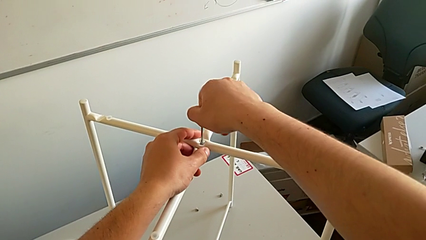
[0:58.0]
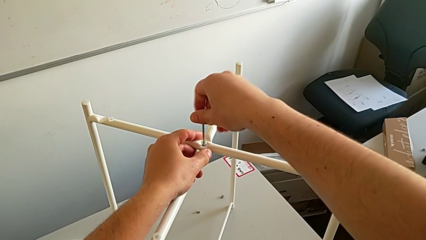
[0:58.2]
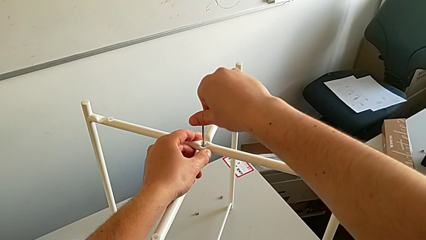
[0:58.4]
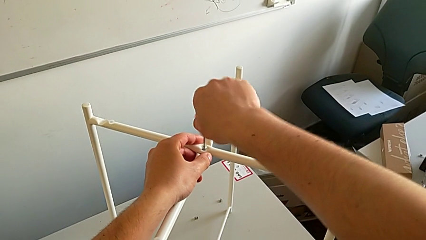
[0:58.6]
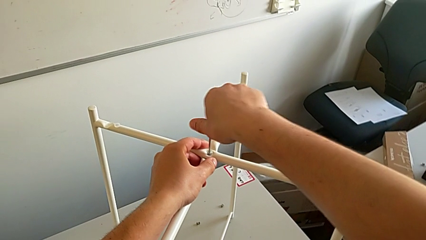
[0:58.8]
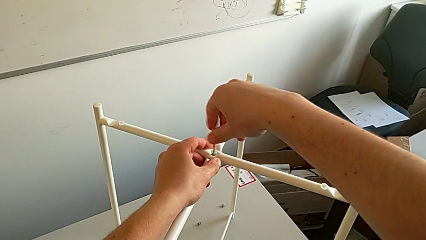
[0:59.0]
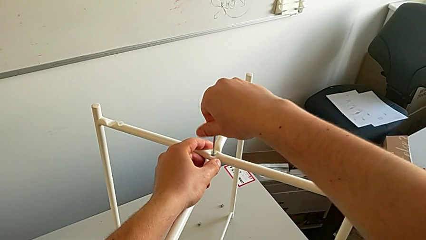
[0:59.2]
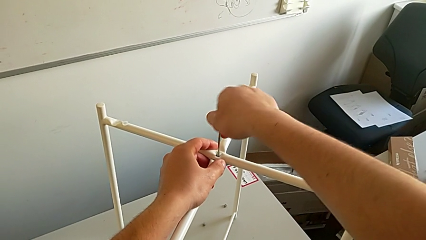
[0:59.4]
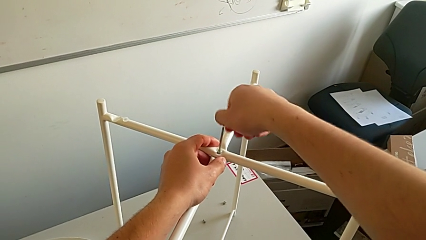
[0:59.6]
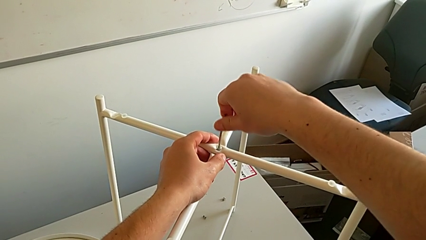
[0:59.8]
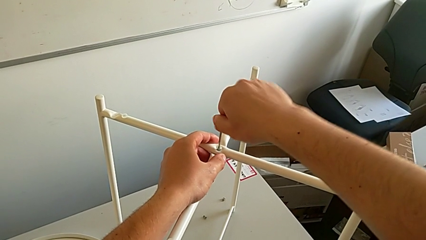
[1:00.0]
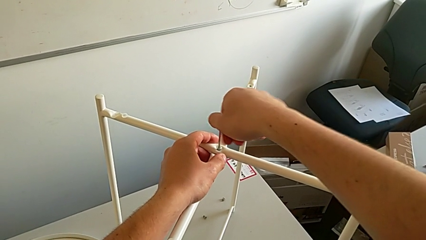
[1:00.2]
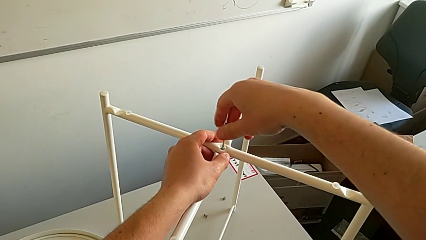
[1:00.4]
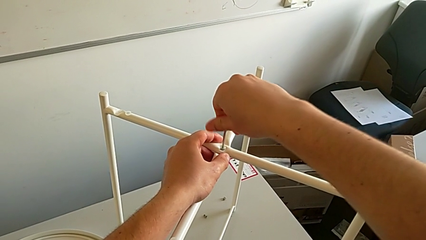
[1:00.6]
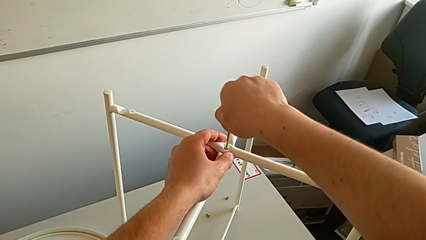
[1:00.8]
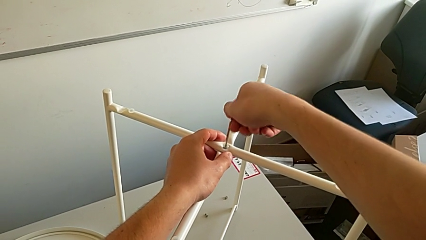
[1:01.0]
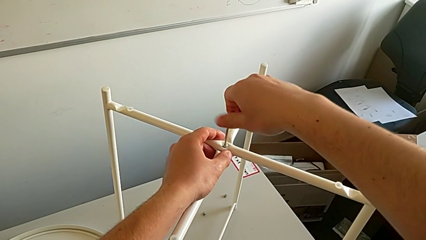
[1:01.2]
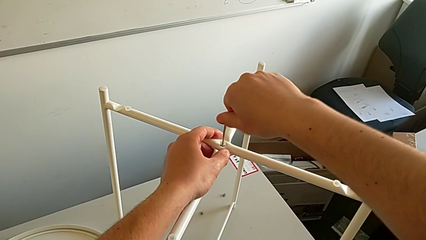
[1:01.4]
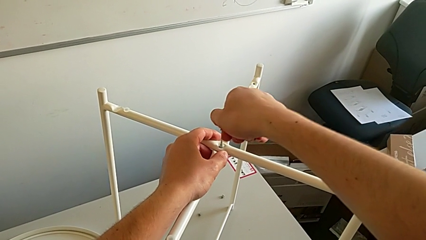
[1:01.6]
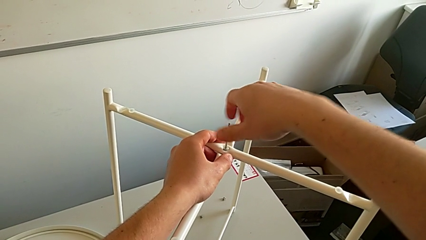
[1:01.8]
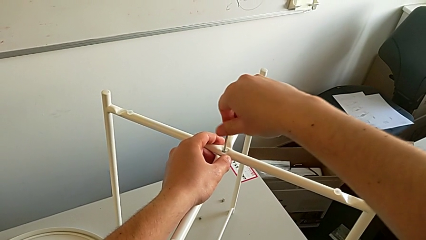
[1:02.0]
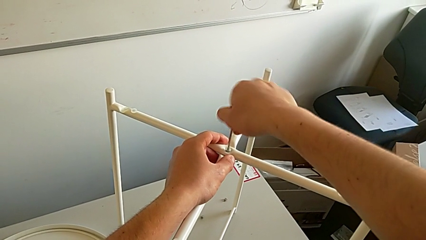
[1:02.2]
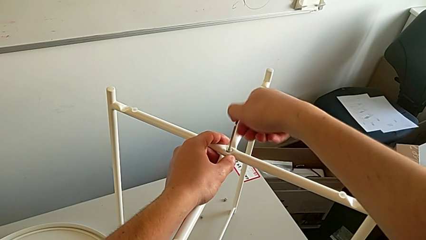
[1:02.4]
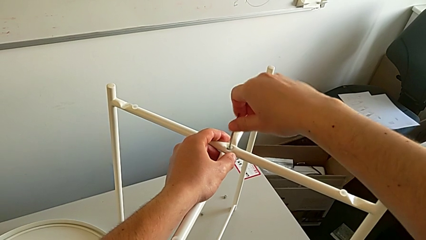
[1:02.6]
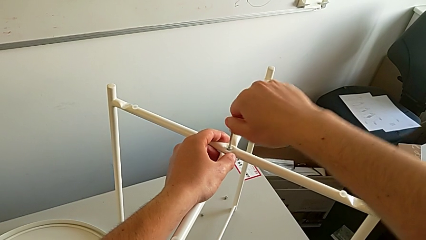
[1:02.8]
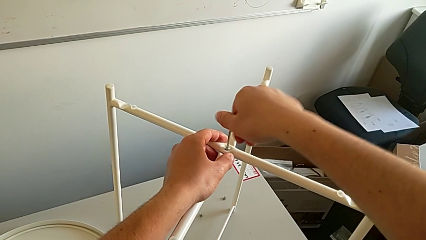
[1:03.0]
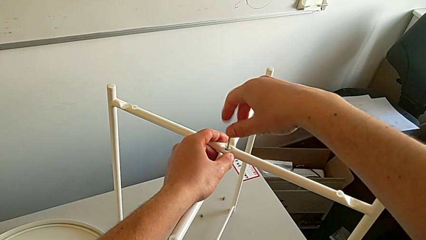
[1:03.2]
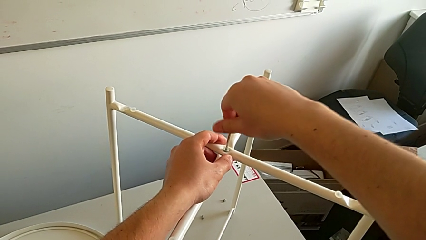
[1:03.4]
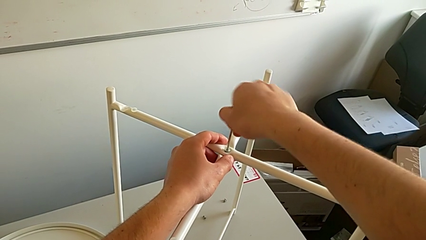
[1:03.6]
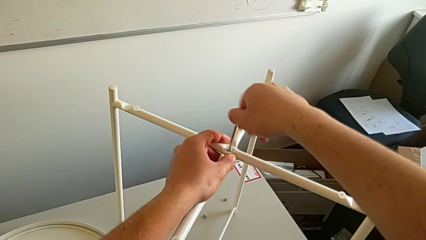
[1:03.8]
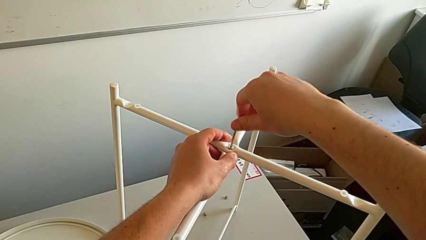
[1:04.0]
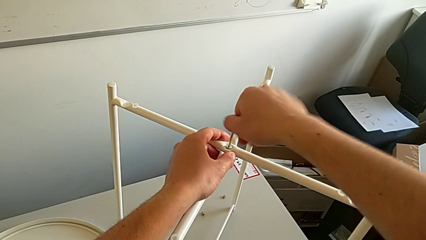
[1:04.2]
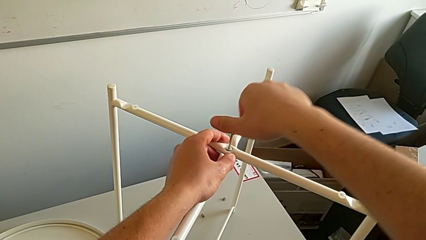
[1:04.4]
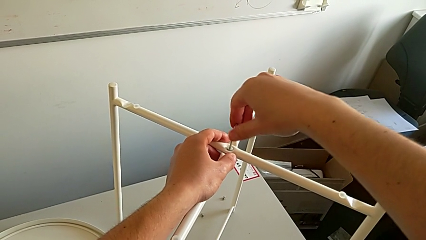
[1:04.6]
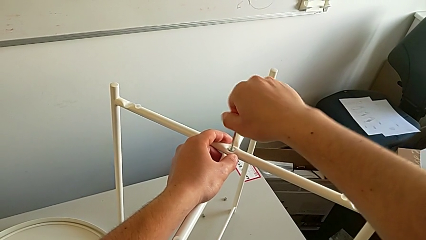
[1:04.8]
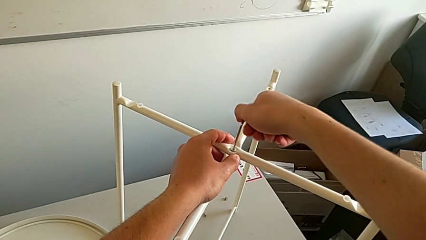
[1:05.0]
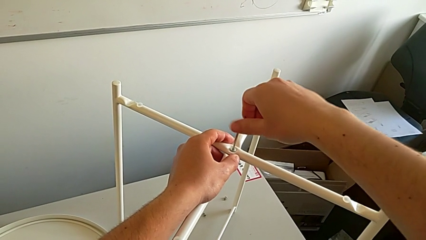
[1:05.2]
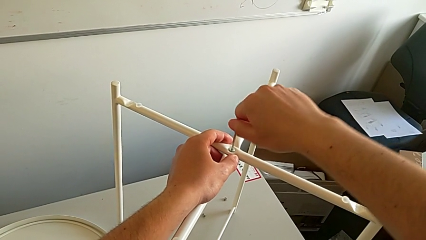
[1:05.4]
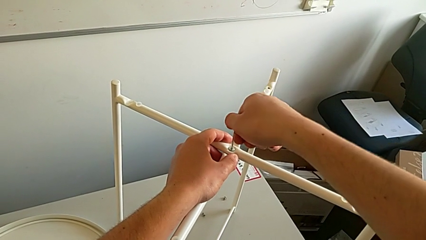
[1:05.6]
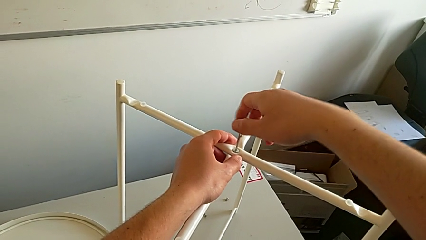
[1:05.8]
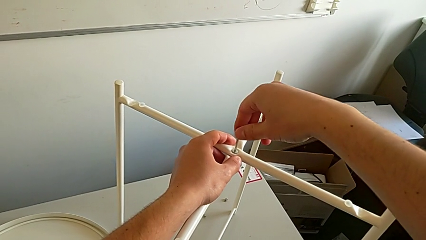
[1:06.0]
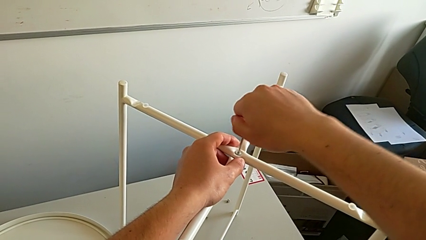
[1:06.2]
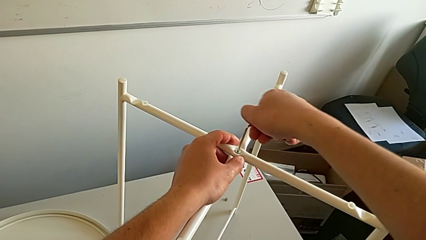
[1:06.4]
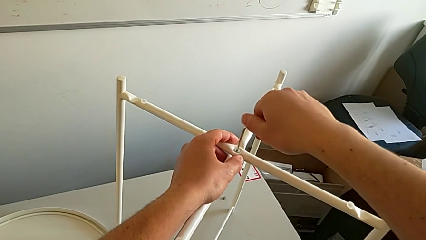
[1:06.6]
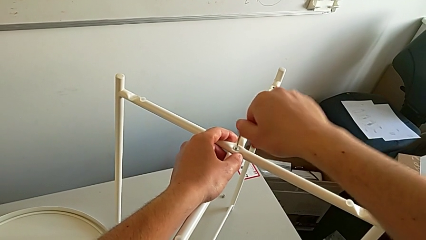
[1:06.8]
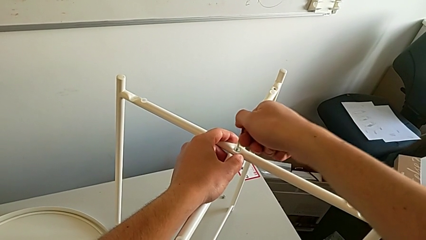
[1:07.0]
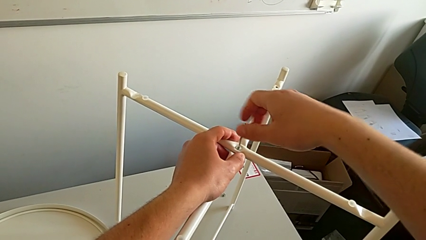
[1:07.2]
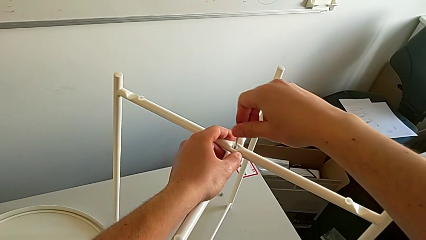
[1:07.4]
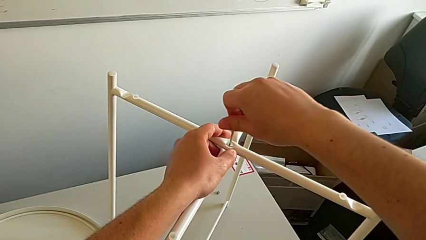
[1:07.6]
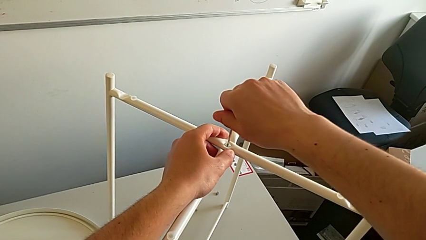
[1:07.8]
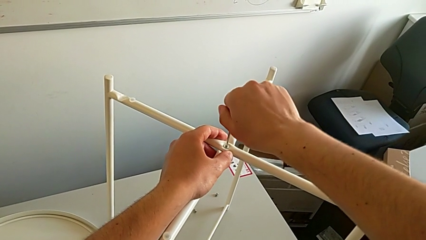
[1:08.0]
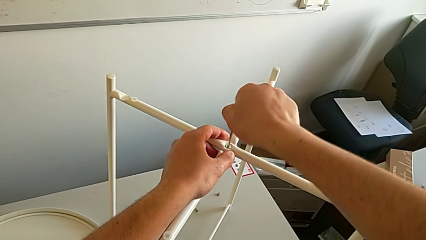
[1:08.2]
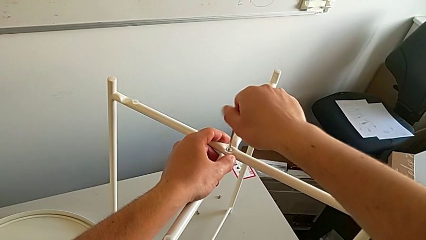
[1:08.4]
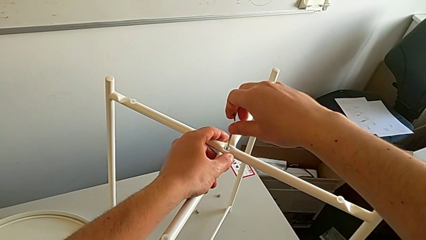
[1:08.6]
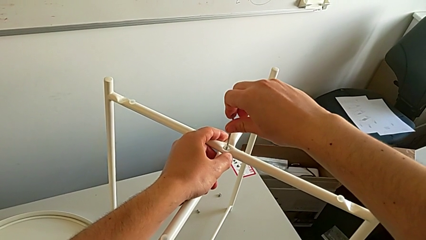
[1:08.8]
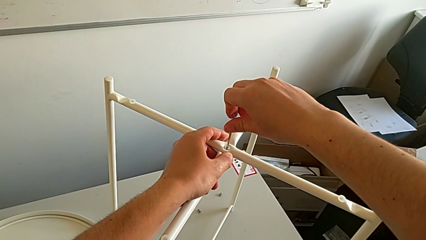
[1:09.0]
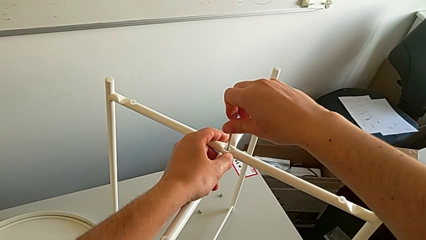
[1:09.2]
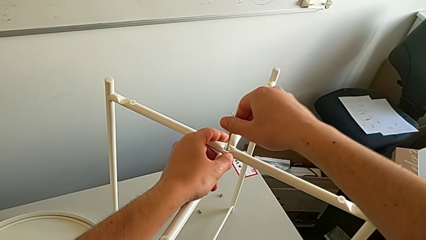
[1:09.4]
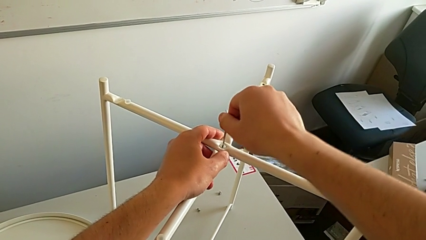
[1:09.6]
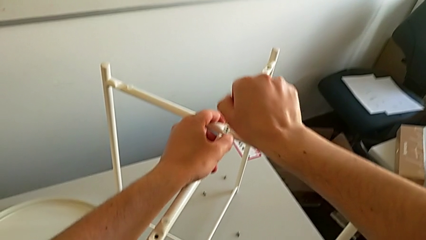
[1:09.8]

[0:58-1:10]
The camera wearer is assembling the top screw. They screw the hex socket head four times.

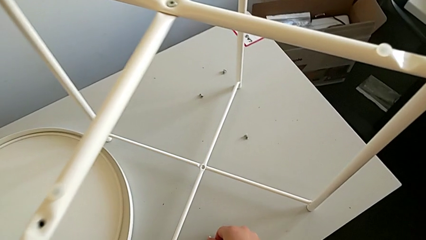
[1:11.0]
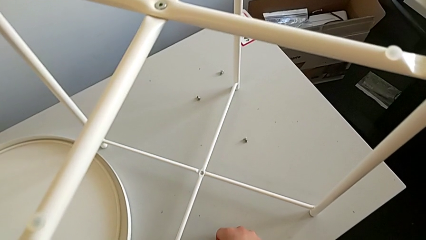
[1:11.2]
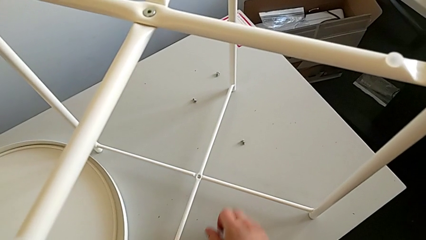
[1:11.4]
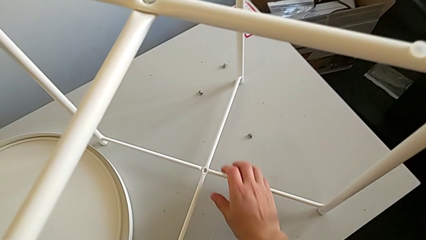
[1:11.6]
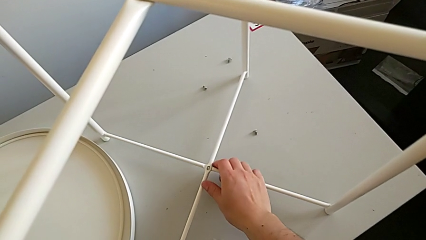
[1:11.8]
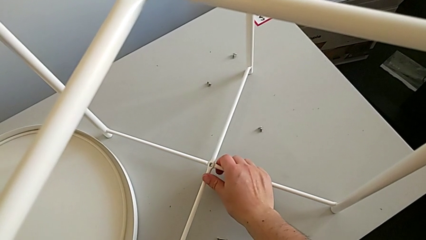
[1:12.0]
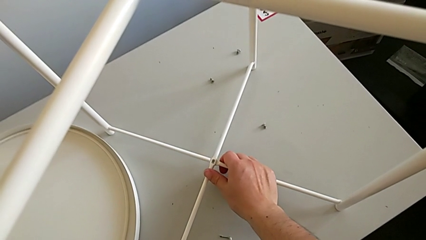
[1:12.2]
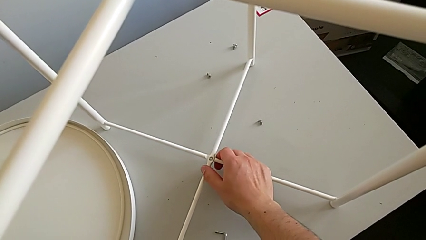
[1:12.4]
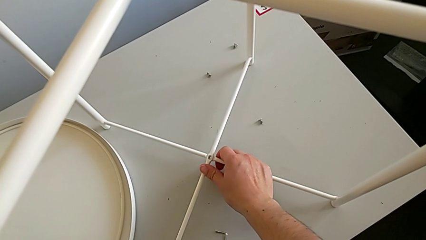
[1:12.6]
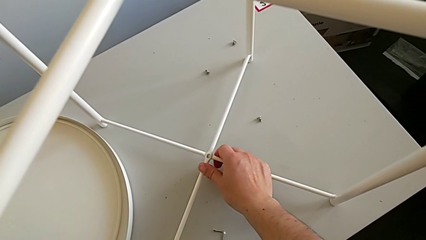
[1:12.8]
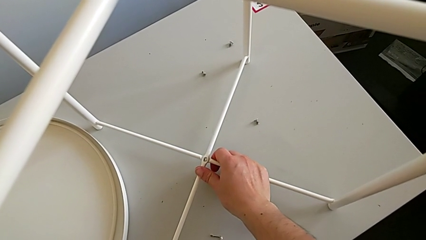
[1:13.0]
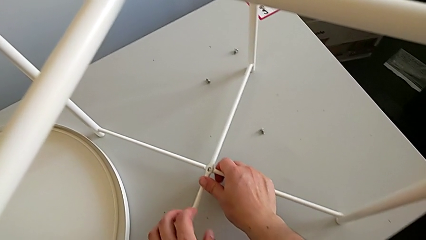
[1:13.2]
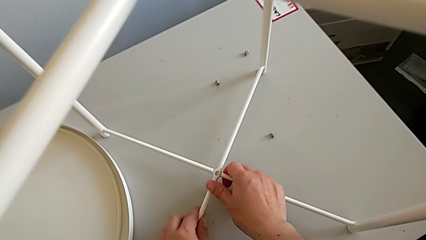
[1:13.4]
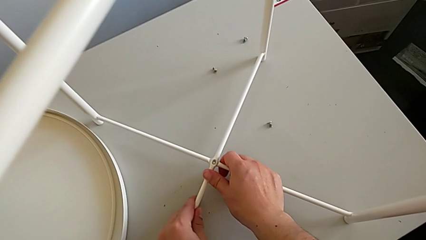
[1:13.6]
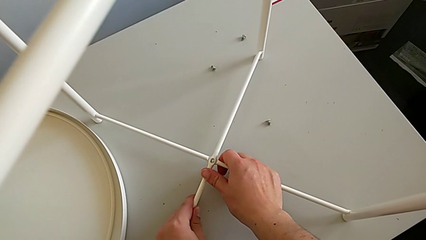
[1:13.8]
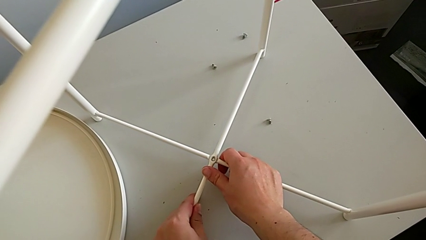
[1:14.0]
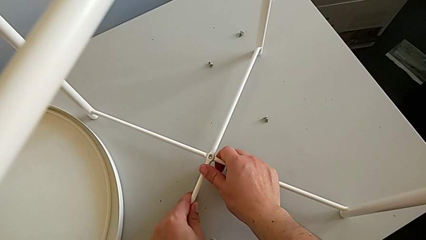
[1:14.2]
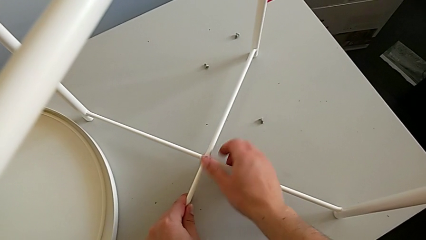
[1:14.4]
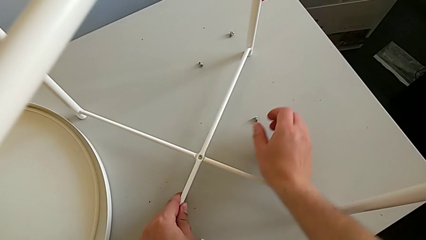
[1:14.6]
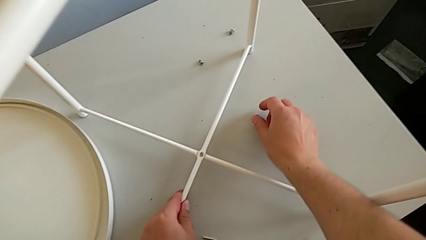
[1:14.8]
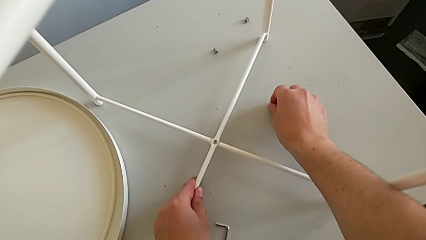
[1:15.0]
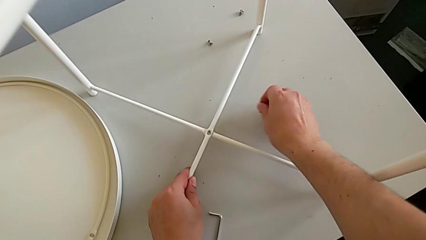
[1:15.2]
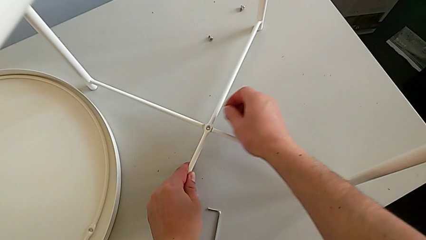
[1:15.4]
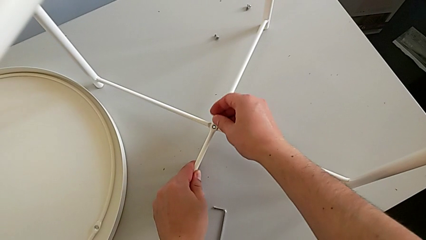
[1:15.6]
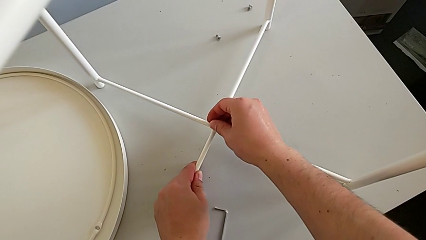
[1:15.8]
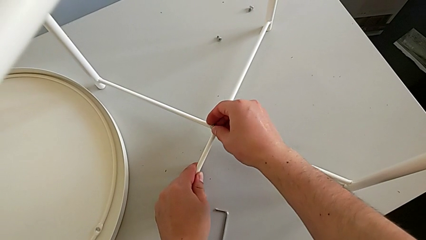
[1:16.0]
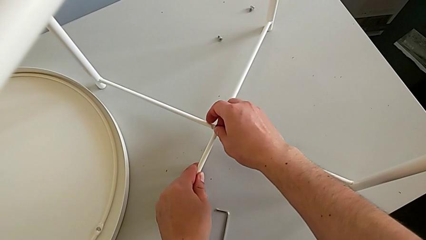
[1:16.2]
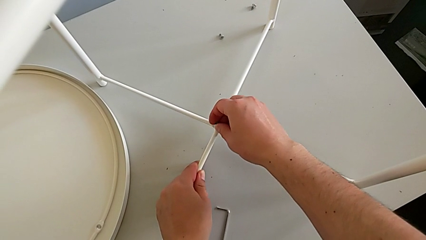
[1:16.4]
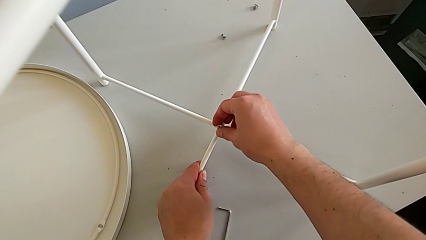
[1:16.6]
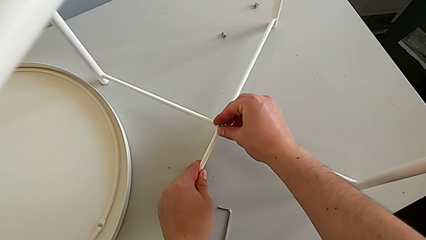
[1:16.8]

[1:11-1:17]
The camera wearer is assembling the bottom screw. They place the Allen wrench, align the leg and grab the hex socket head.
